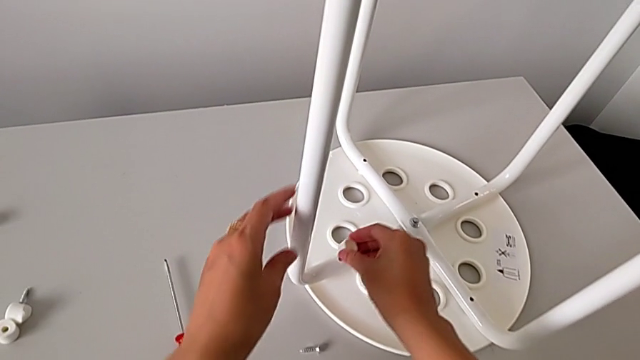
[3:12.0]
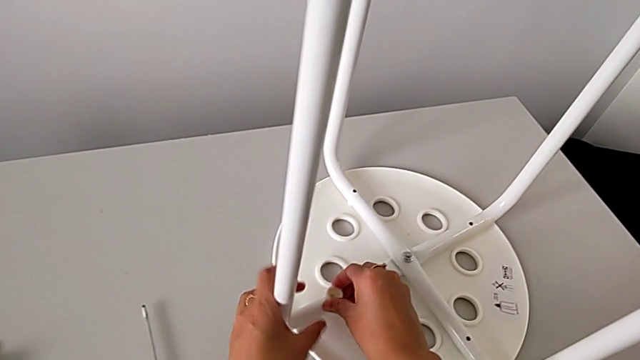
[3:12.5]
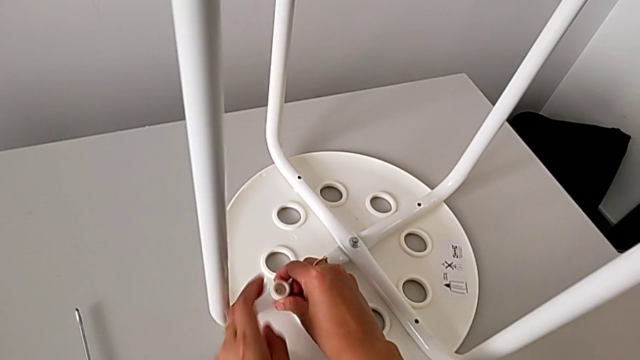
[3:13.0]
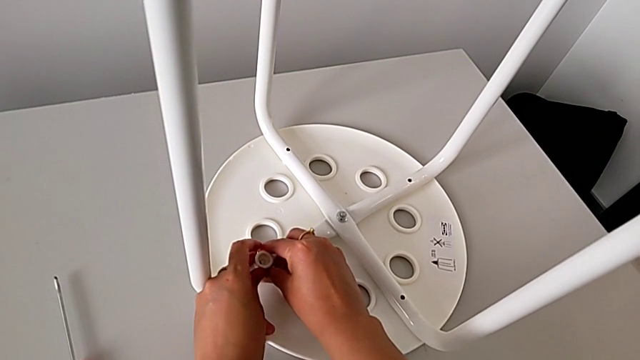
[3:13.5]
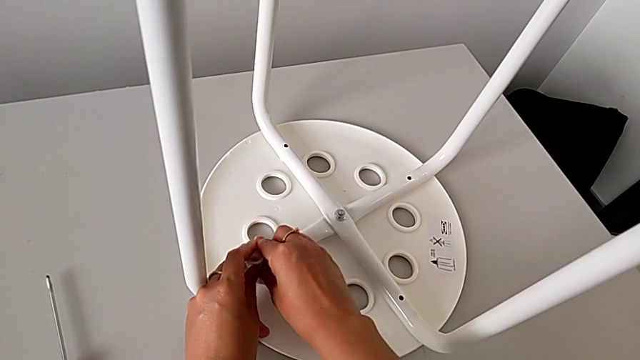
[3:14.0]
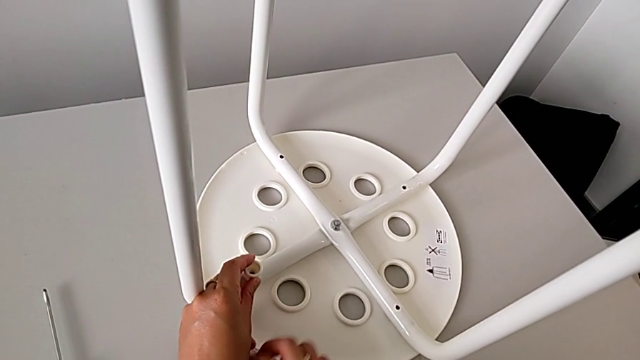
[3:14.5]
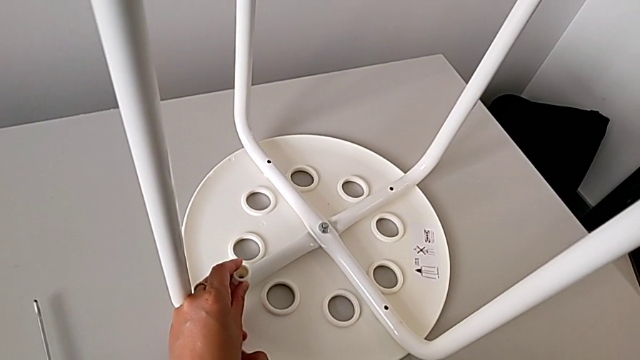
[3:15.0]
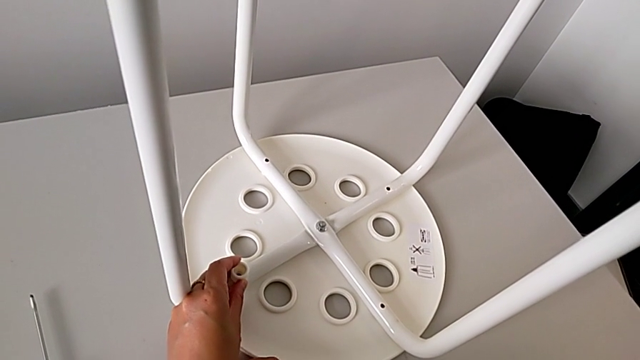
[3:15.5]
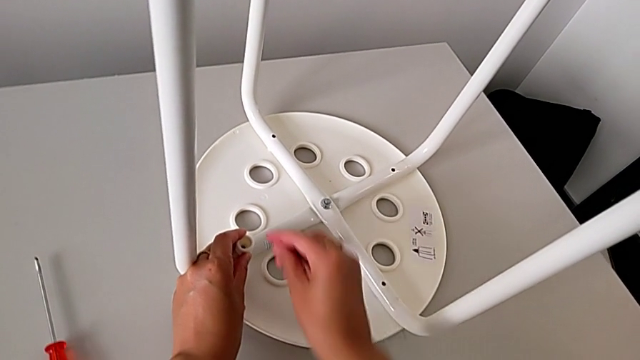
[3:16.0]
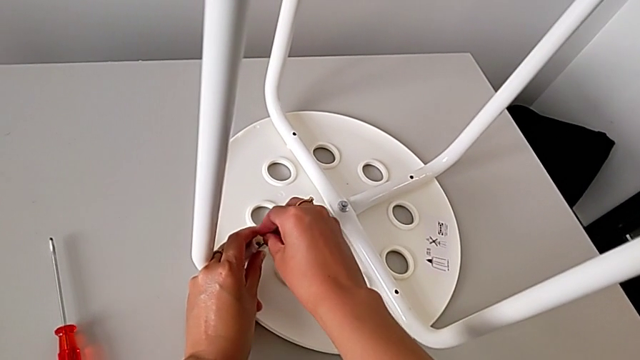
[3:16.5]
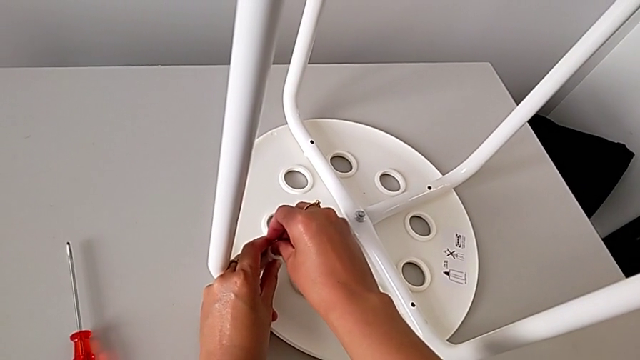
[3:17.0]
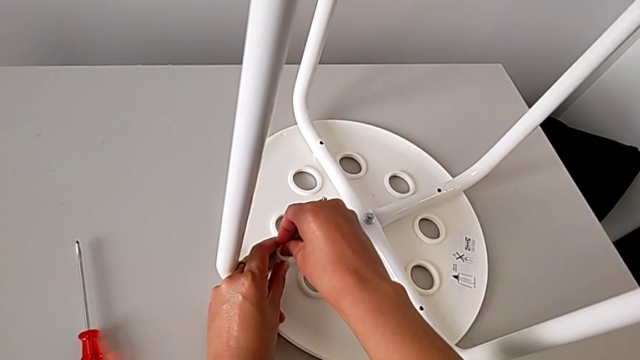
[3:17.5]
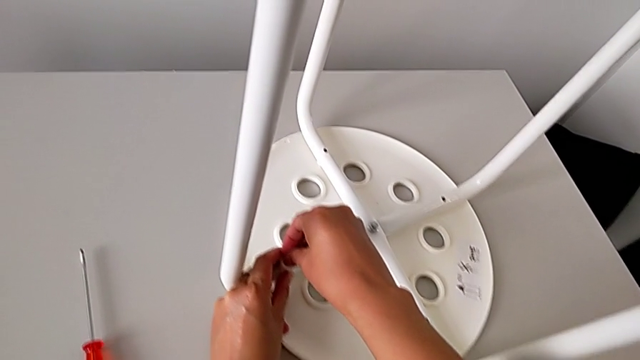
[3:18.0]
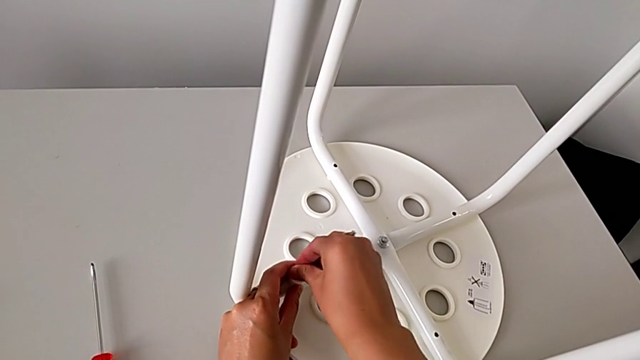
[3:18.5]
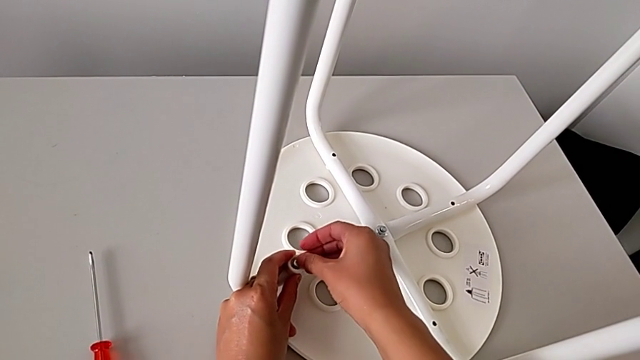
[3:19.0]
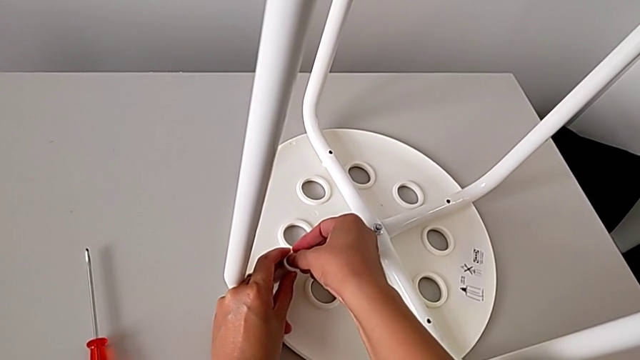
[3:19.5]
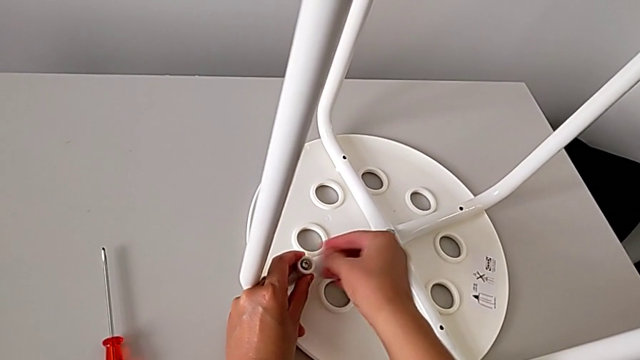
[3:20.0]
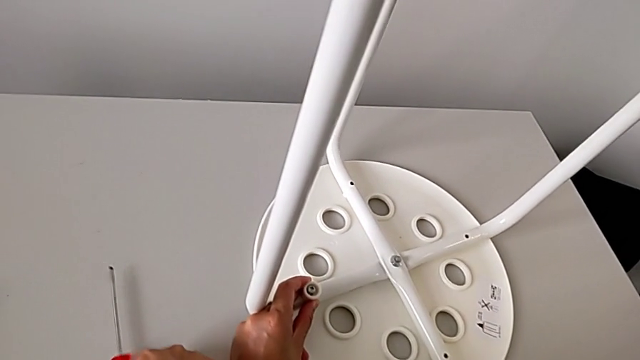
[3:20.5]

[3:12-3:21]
The camera wearer is assembling the legs with the seat. They place the washer, hold it with the left hand, grab the screw, align it, insert it and grab the screwdriver.

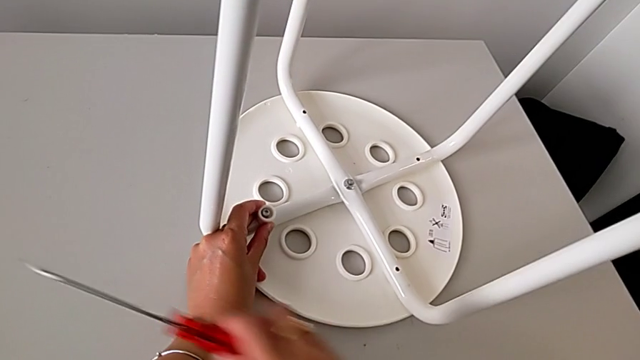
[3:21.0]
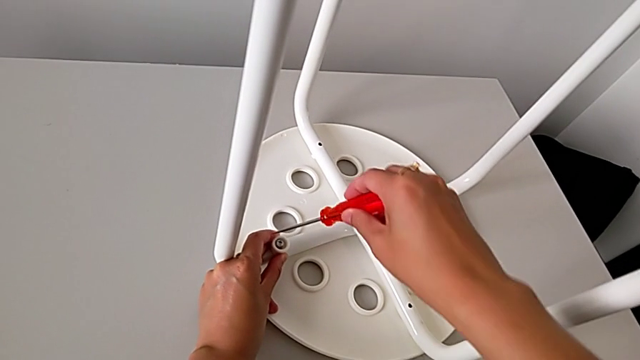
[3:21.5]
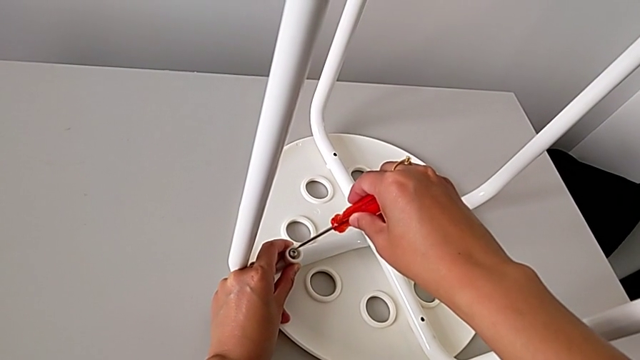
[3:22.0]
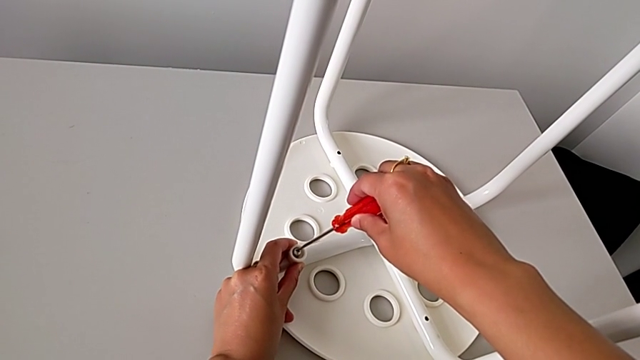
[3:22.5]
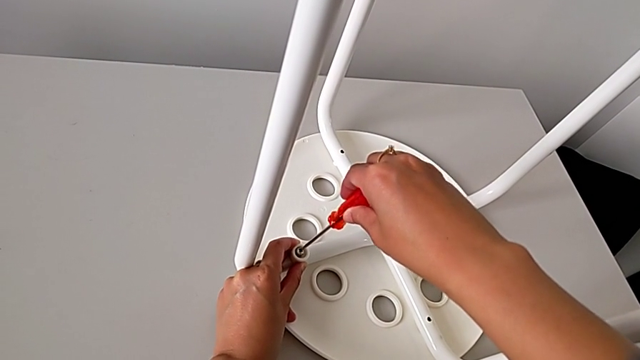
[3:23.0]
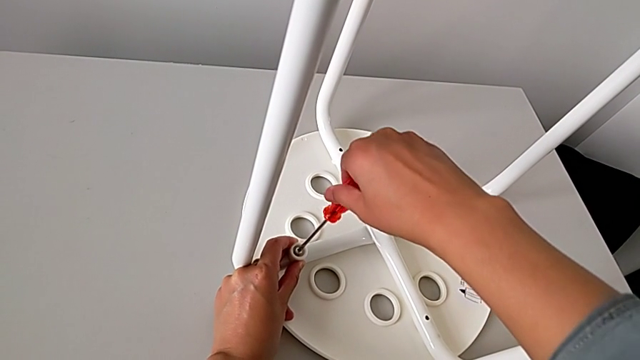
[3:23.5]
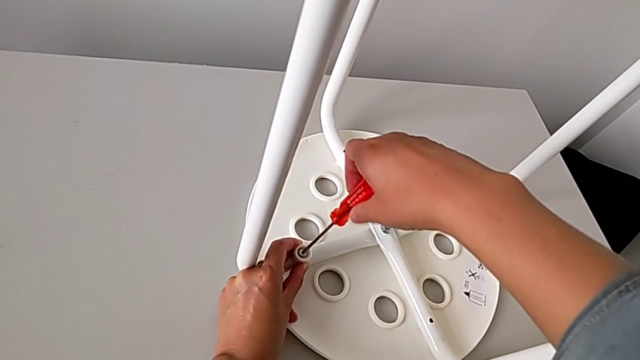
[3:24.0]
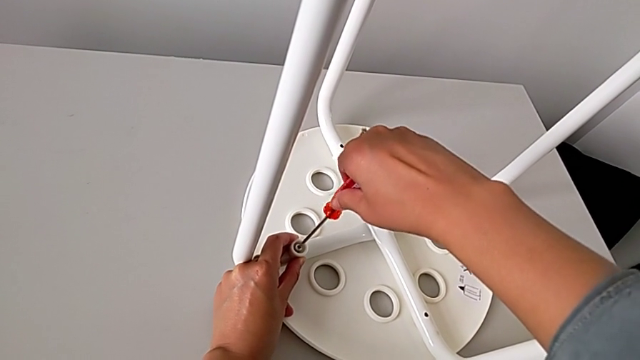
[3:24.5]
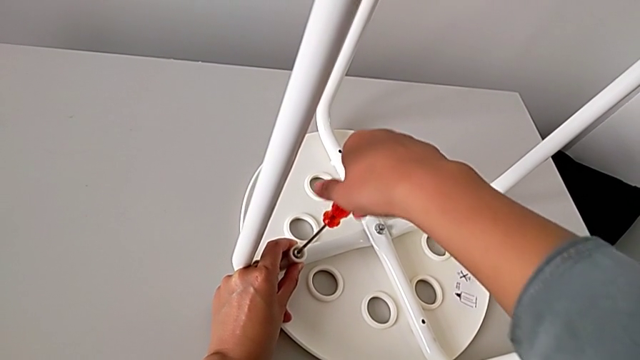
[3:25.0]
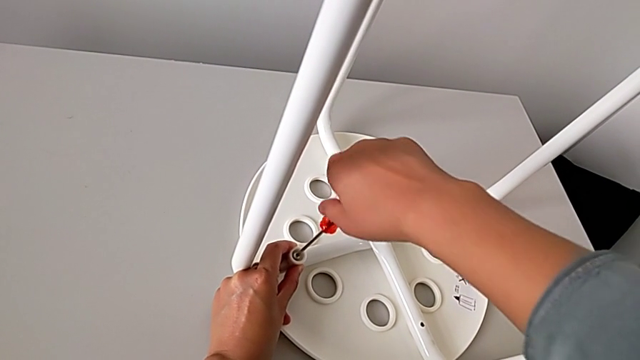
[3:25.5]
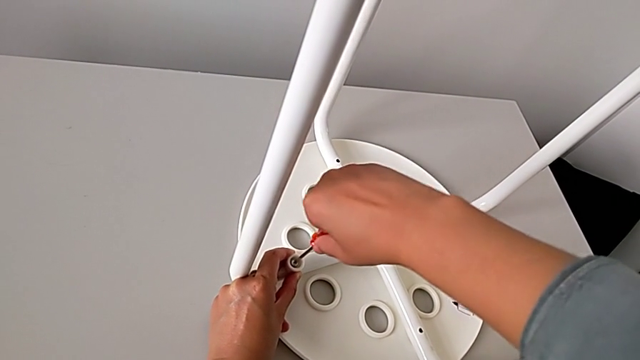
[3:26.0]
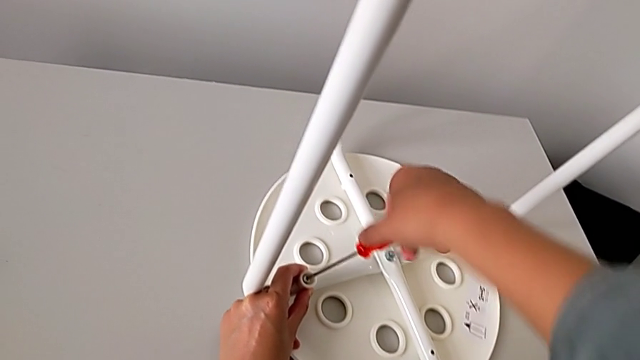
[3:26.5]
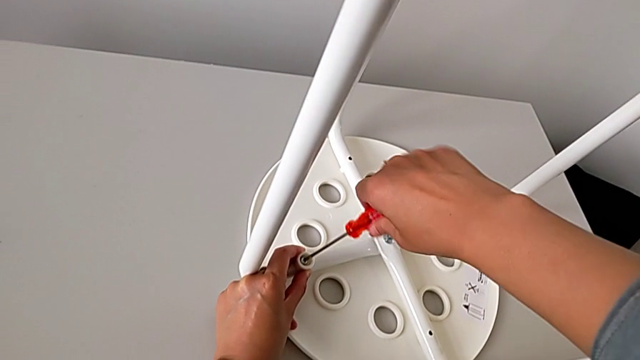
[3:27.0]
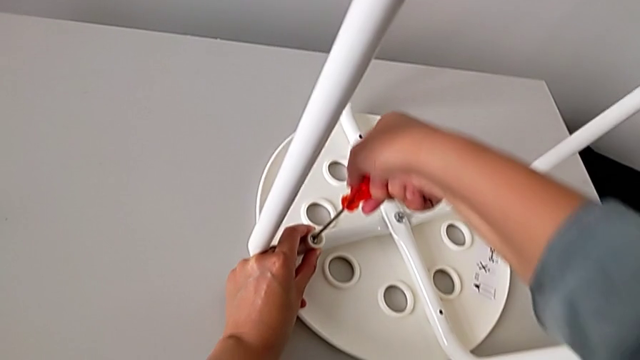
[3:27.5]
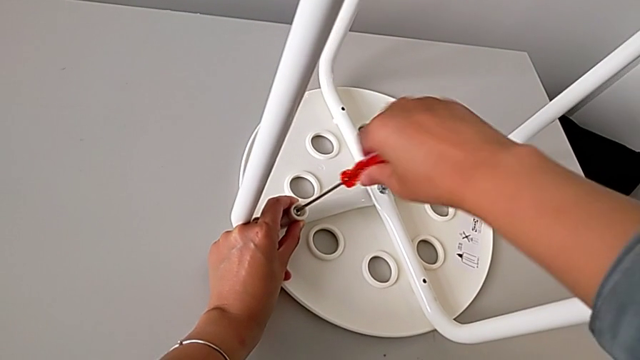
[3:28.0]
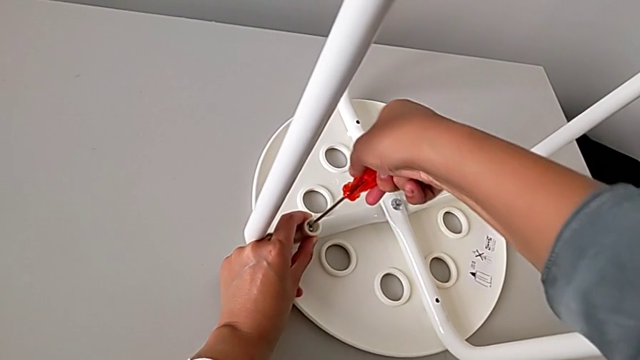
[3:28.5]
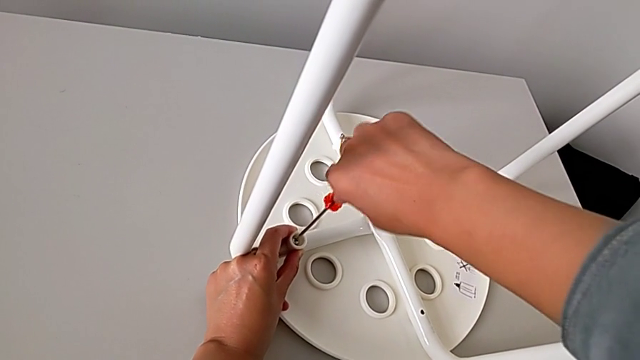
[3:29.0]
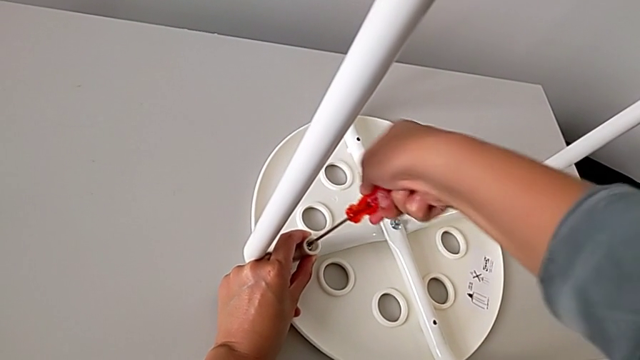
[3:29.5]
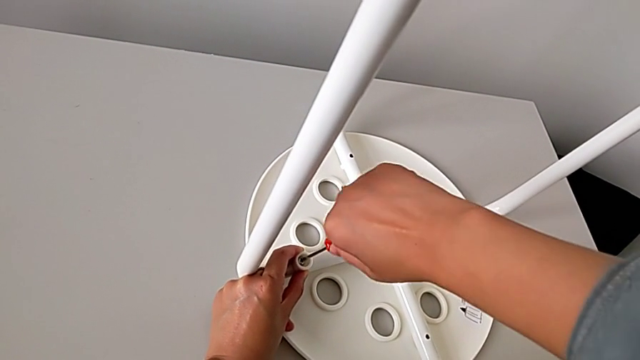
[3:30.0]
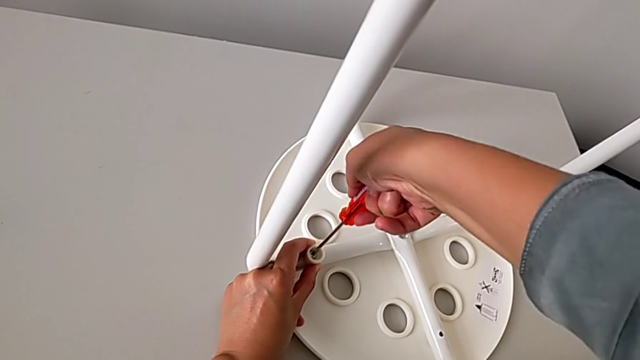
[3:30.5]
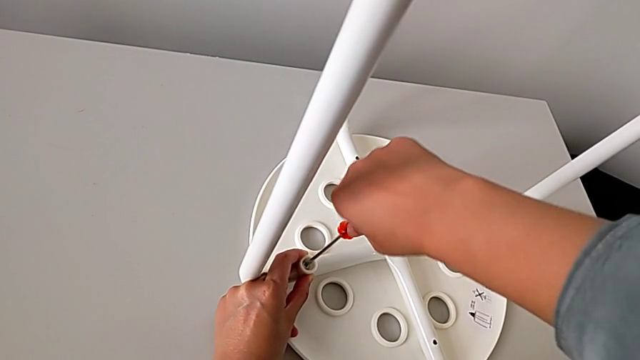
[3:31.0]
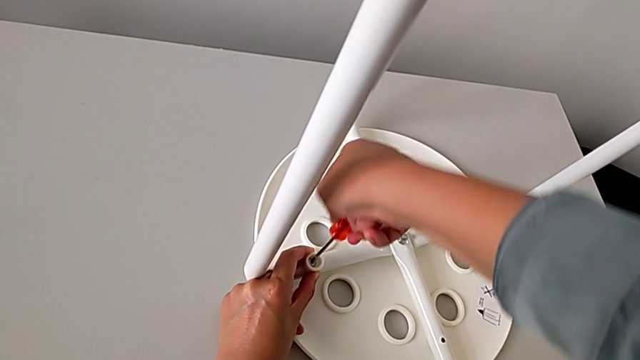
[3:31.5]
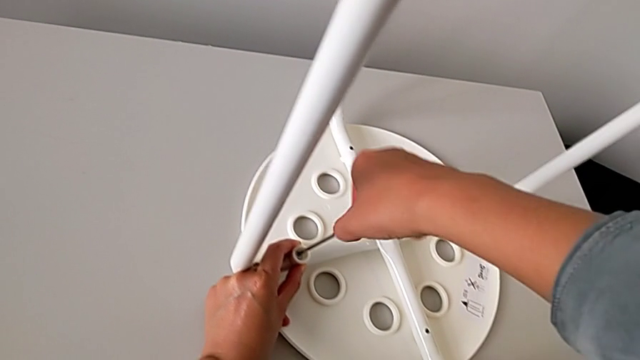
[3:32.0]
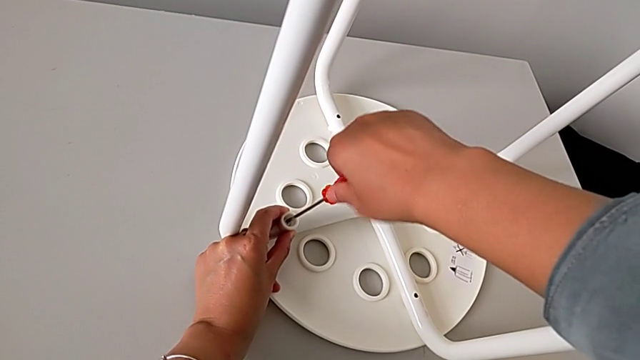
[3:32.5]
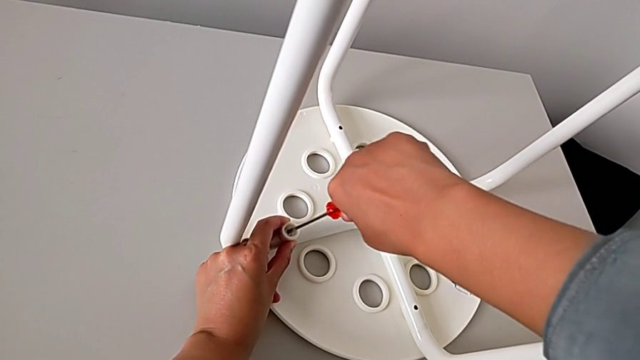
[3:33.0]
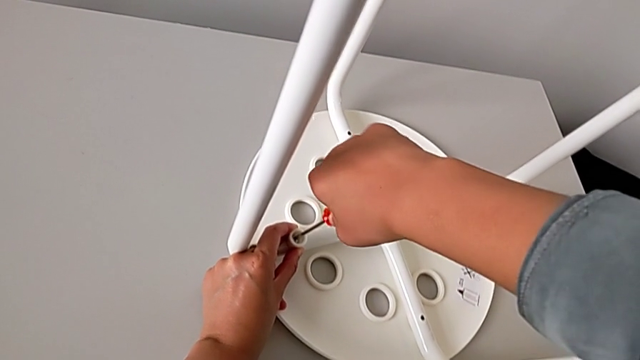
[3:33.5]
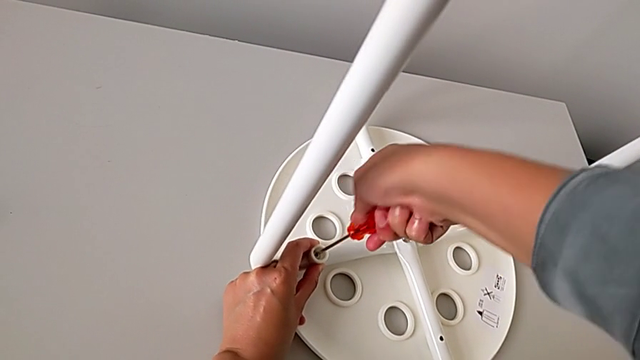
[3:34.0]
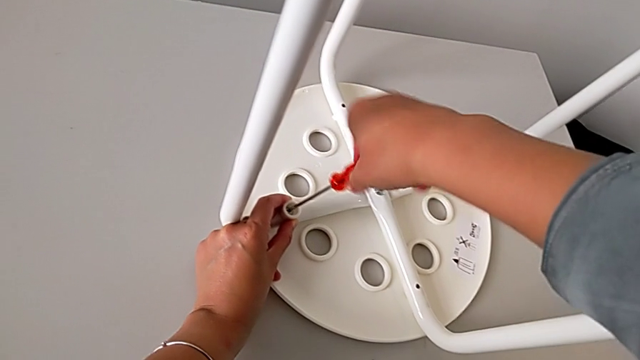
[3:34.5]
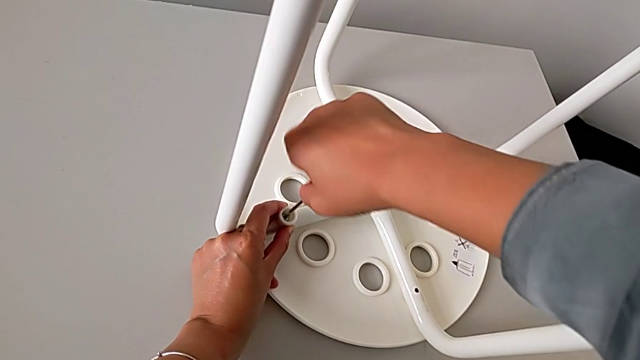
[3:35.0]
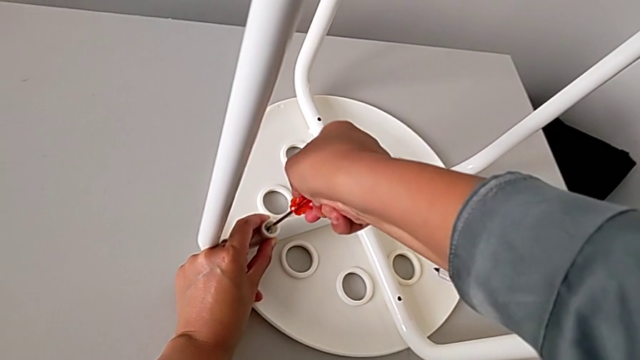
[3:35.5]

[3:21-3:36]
The camera wearer is assembling the legs with the seat. They insert the screwdriver and begin to screw the first screw.
